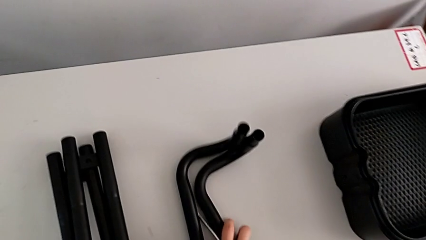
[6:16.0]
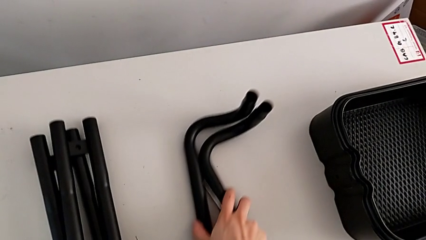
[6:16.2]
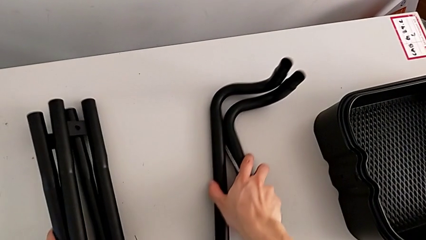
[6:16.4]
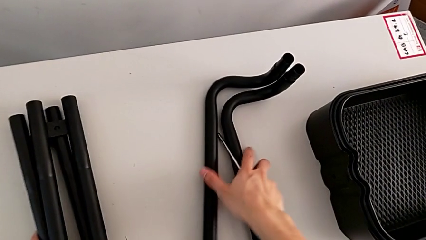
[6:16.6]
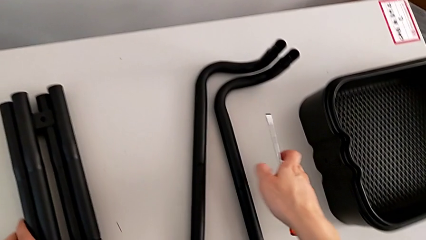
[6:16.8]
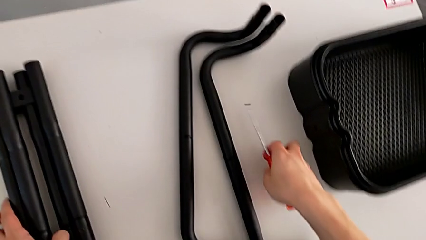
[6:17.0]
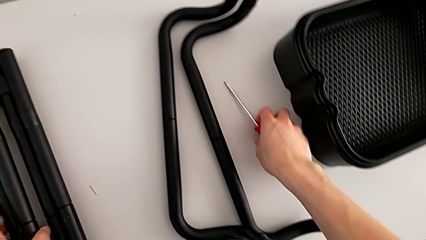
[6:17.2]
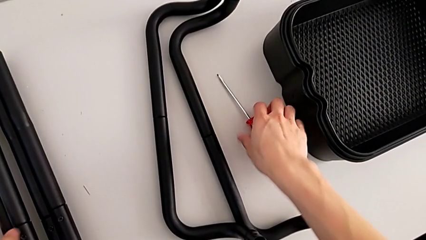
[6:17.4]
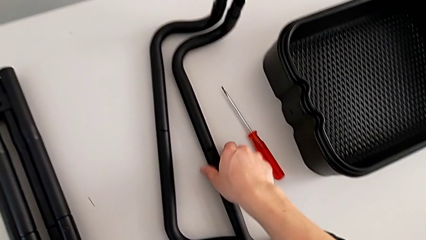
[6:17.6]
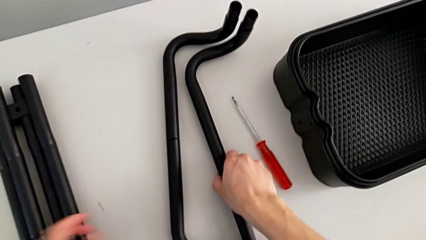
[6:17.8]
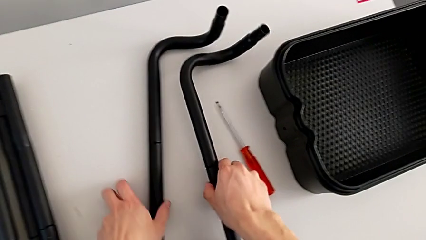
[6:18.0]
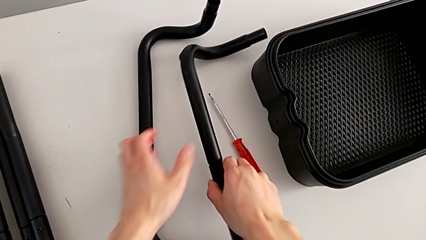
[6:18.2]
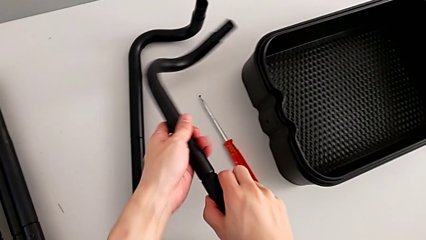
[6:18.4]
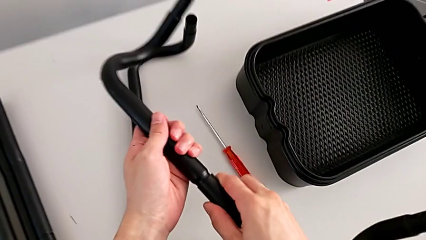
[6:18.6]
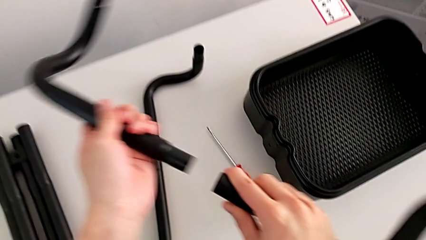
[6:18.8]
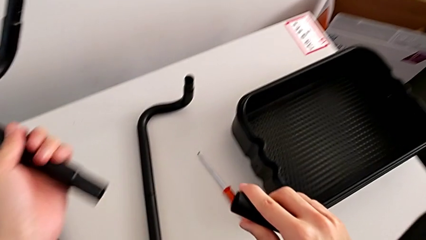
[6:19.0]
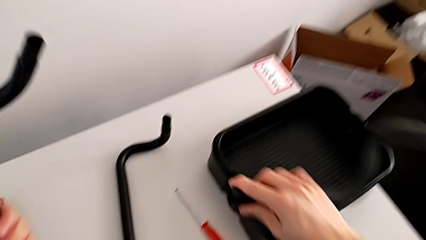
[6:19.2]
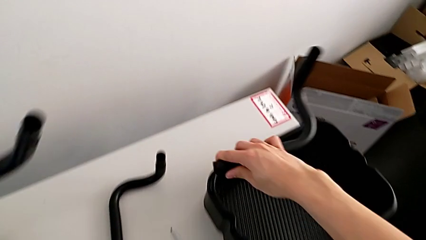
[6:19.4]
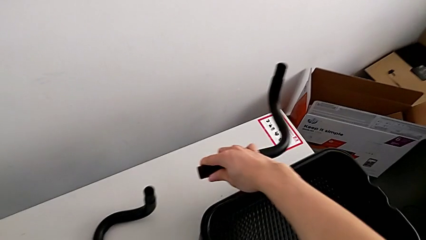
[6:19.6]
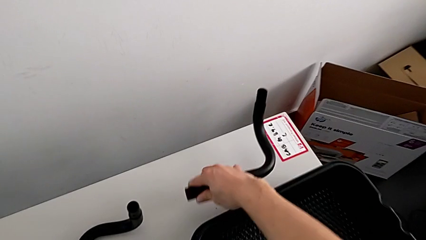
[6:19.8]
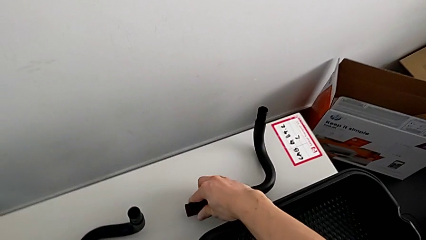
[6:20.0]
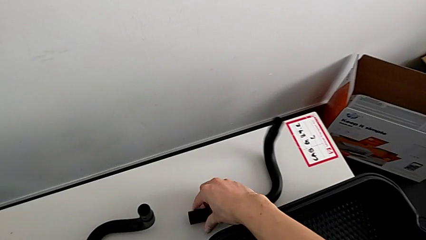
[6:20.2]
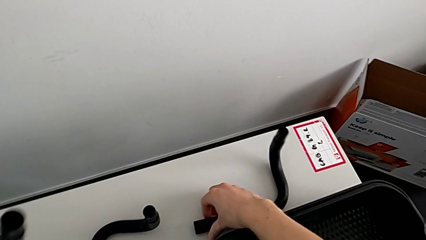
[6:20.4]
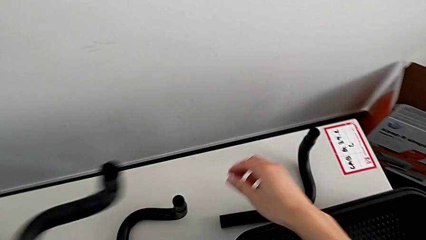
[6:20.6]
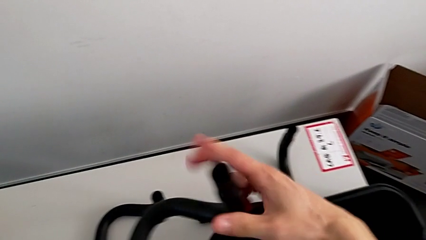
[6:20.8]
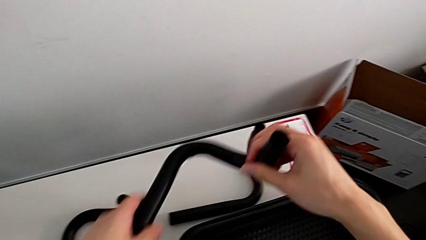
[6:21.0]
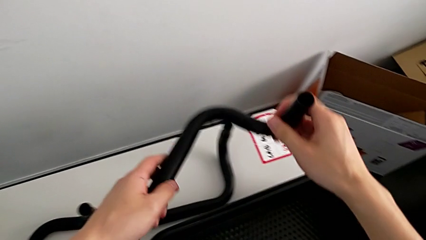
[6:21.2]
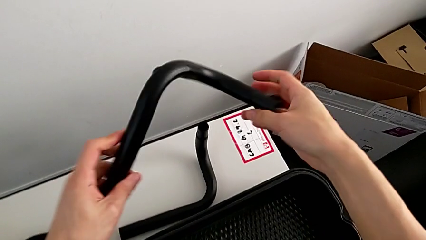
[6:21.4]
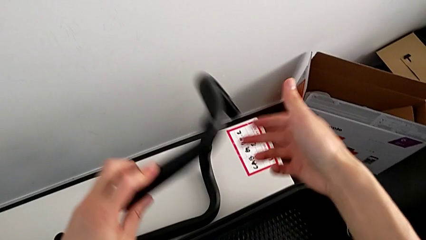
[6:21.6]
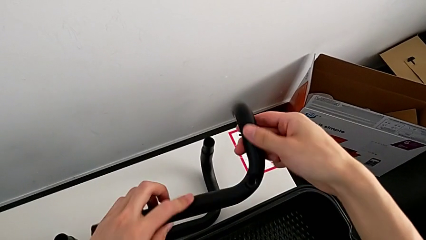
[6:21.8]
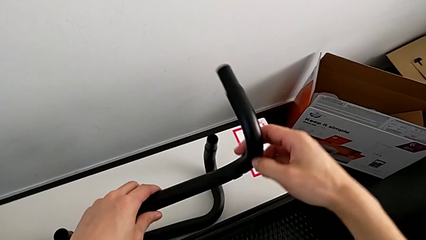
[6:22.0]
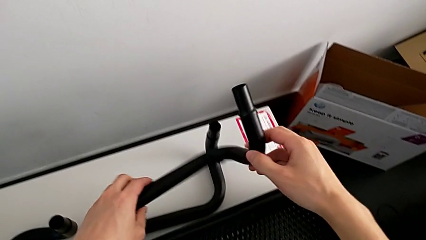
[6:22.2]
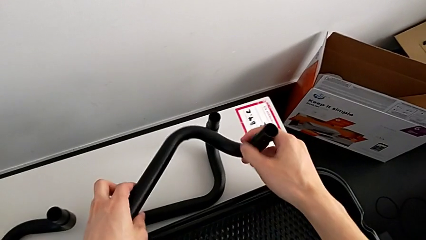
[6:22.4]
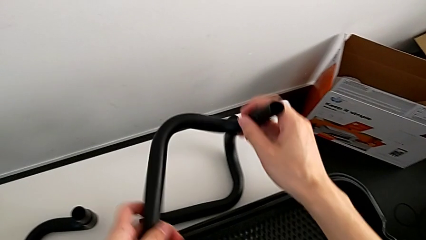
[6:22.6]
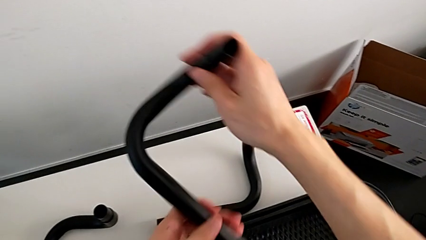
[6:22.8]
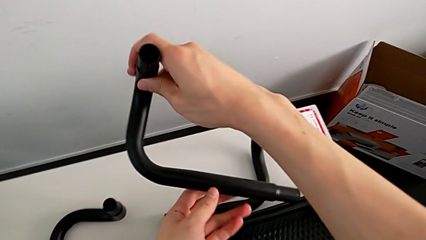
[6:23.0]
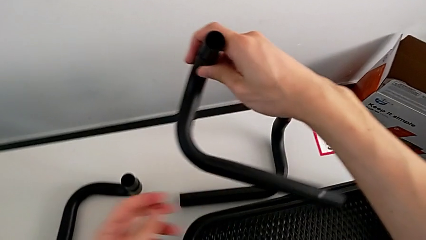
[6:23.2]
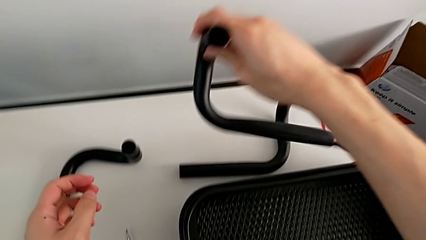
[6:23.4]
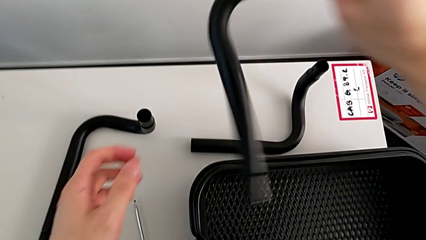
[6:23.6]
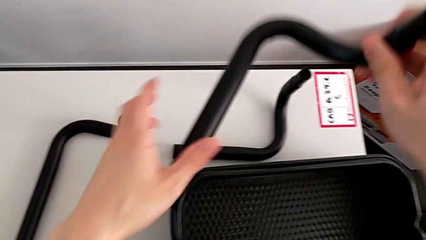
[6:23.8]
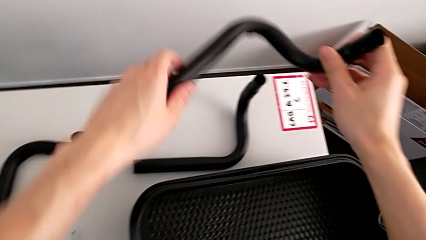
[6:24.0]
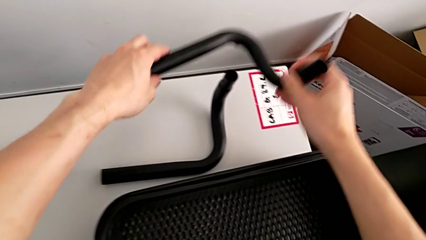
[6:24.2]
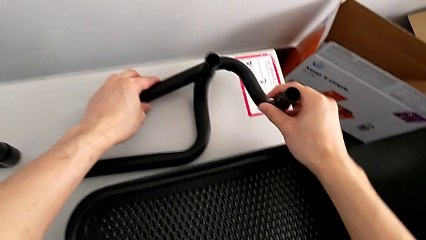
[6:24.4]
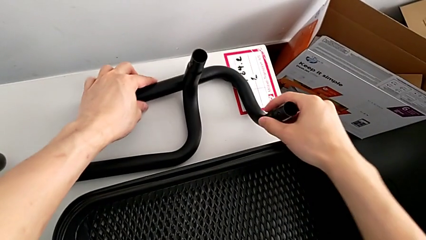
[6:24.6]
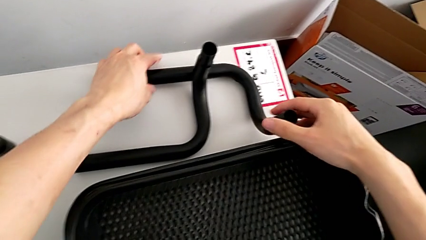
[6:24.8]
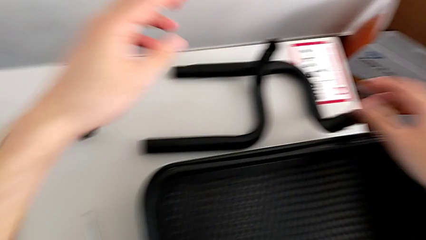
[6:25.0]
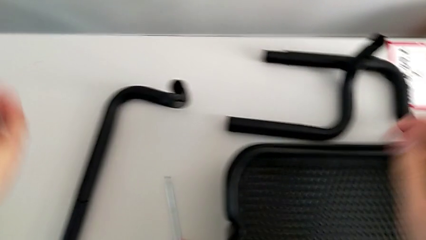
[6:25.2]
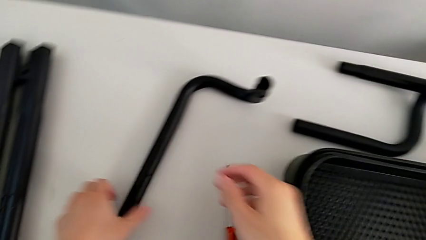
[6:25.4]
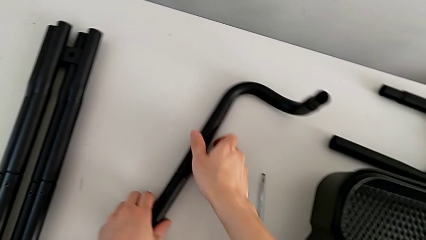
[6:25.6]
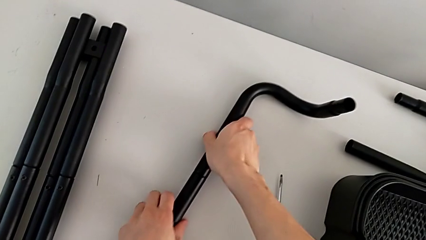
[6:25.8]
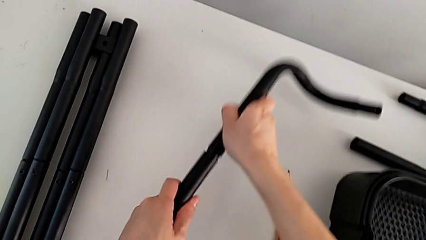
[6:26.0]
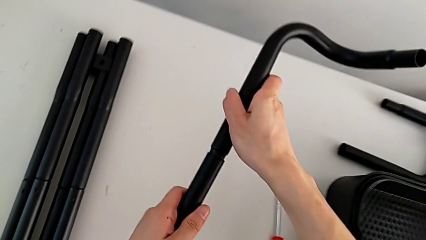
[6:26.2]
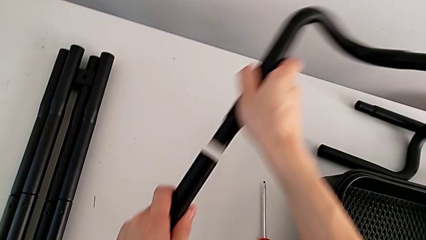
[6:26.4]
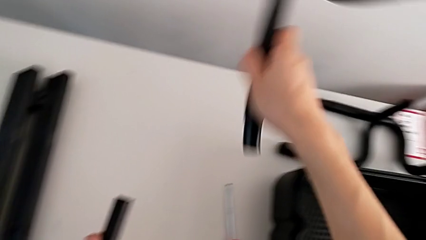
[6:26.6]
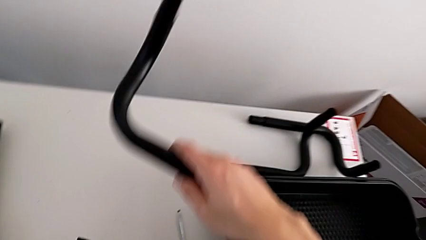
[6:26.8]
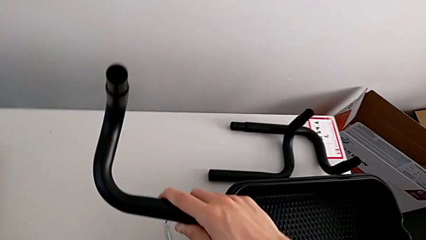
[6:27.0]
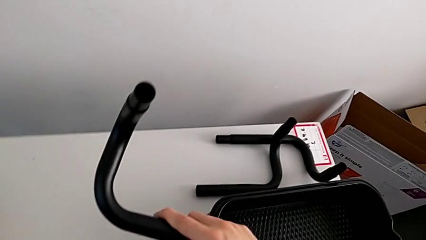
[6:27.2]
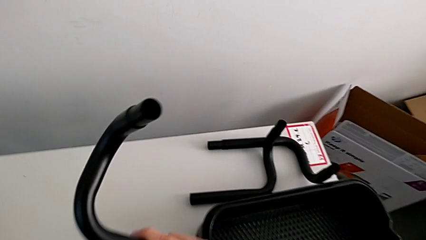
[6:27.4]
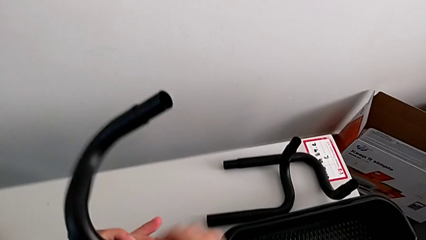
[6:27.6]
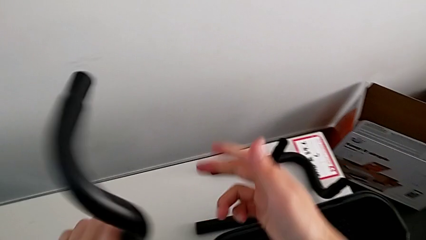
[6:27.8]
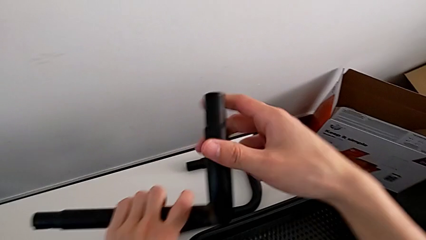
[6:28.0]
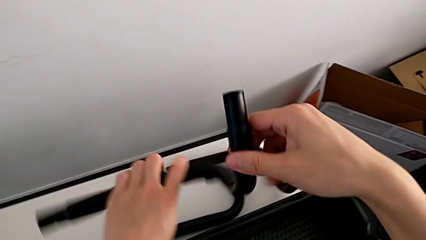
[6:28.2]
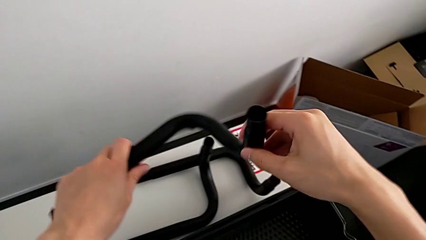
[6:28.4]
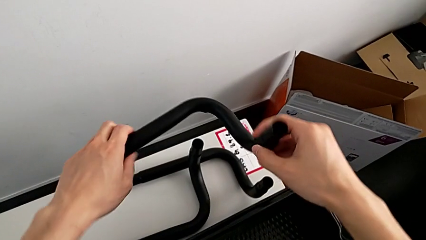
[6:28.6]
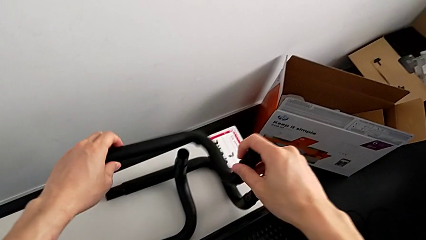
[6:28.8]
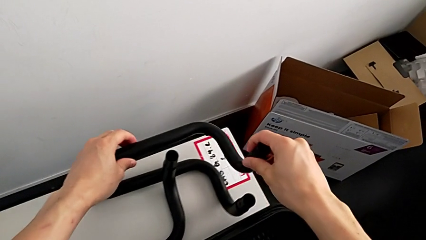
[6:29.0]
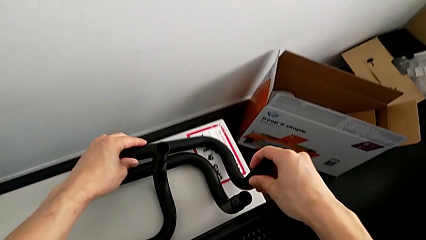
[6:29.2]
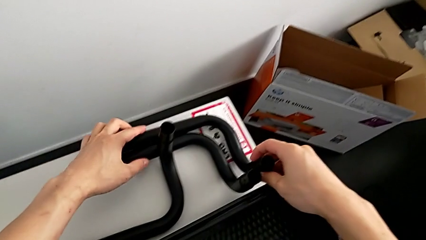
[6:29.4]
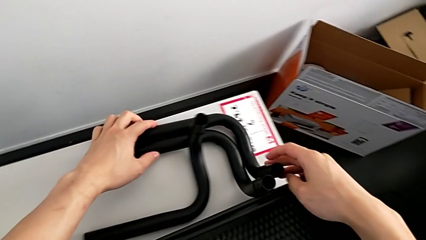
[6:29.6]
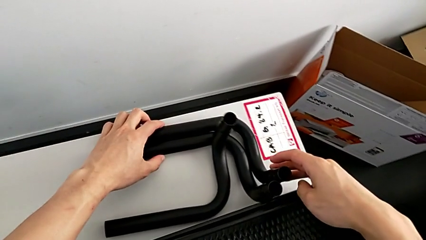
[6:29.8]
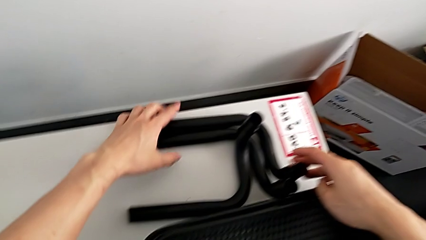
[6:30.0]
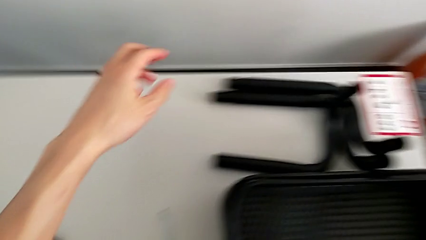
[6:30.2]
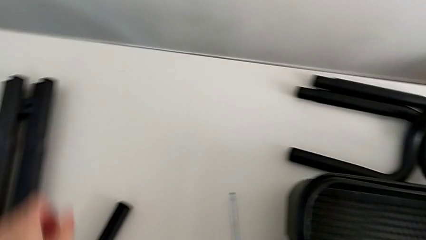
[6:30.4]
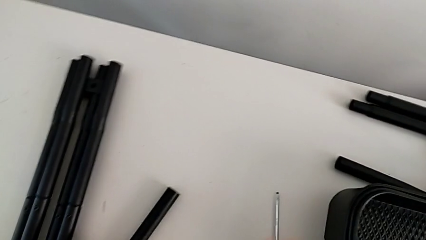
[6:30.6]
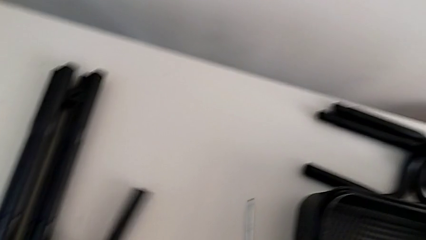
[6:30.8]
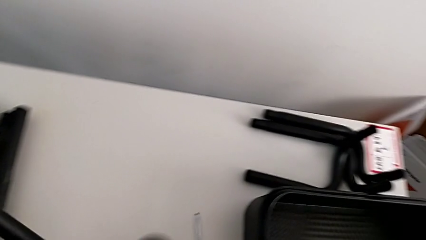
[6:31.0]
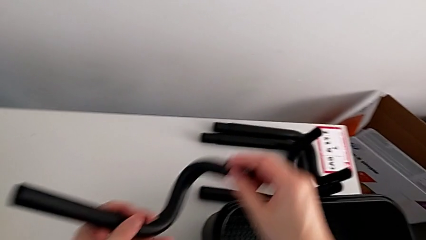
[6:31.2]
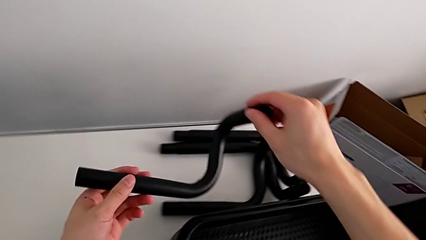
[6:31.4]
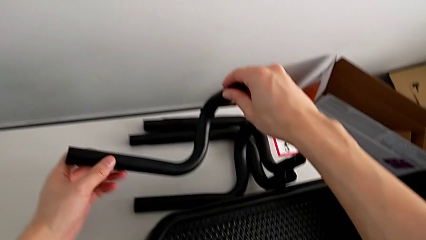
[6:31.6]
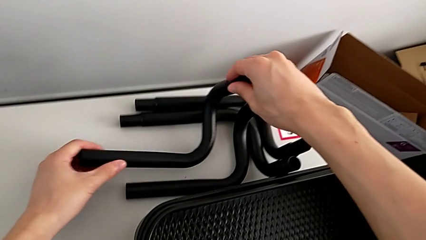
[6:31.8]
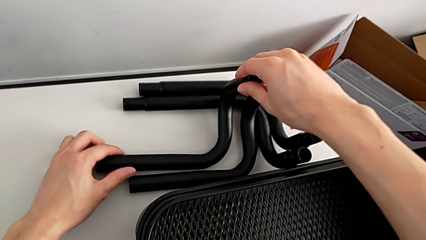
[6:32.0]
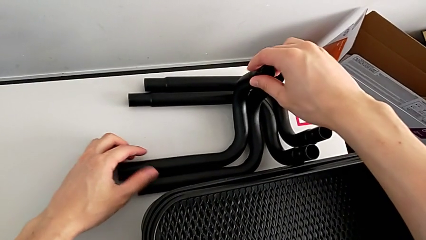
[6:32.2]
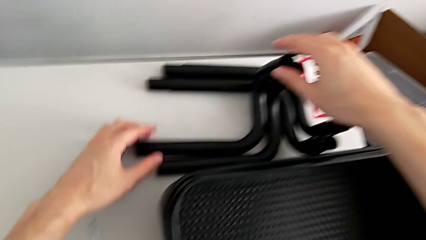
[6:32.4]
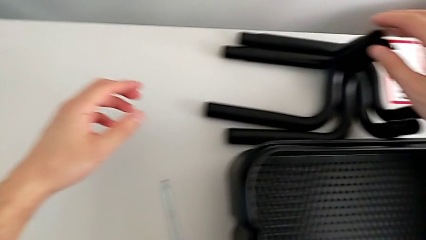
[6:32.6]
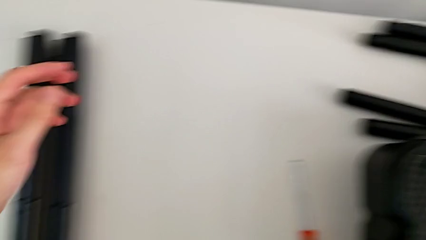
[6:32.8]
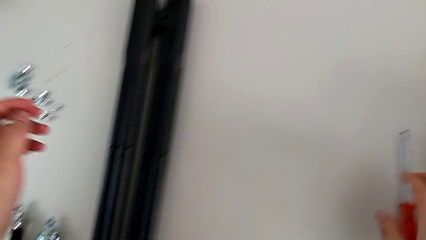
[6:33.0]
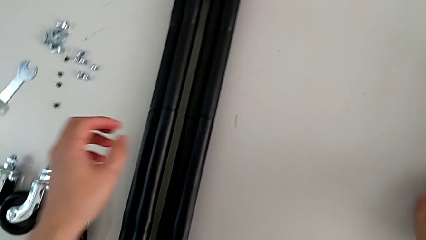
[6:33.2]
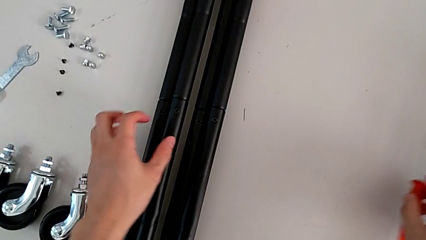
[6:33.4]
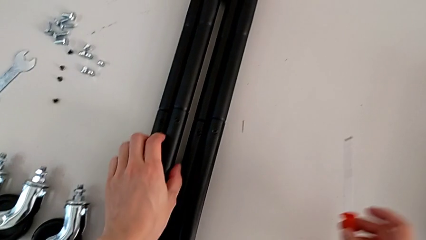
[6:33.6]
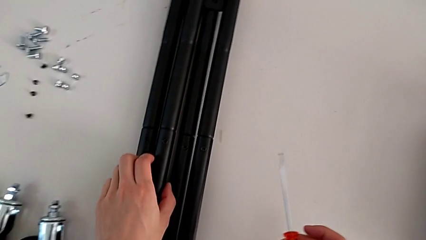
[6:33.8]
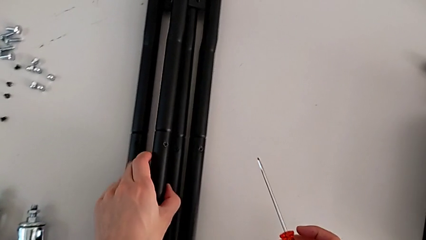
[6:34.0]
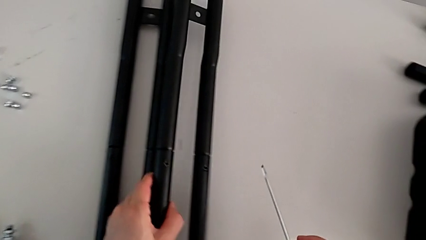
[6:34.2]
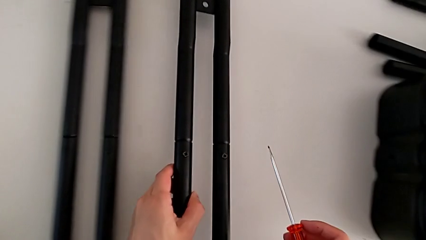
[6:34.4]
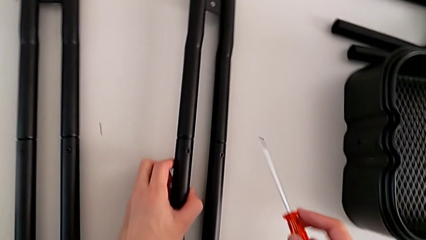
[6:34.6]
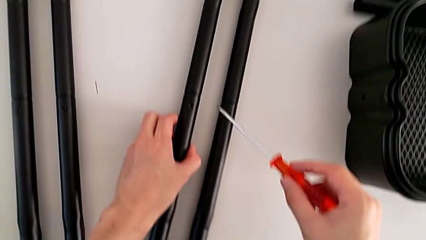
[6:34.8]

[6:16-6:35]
The camera wearer is disassembling the base of the half frame. They drop the leg, drop the screw, disassemble the first half frame, drop it, grab the second half frame, disassemble it, drop it and grab the first leg.
